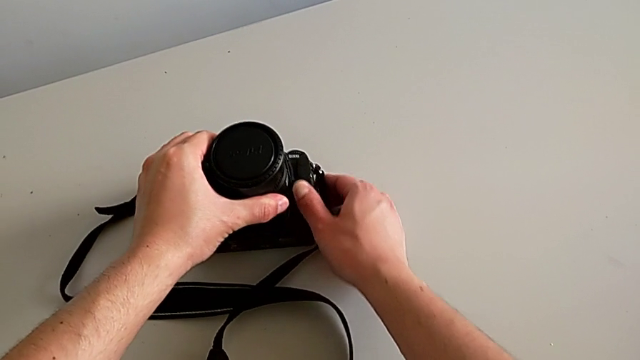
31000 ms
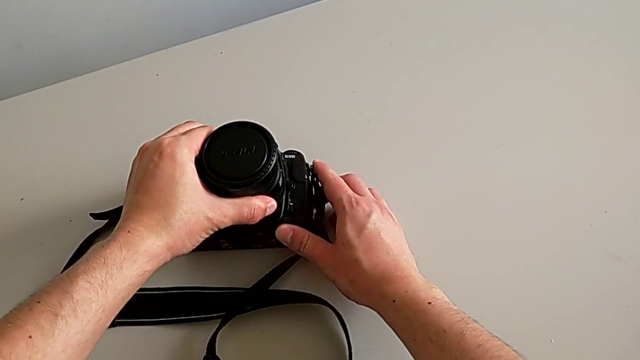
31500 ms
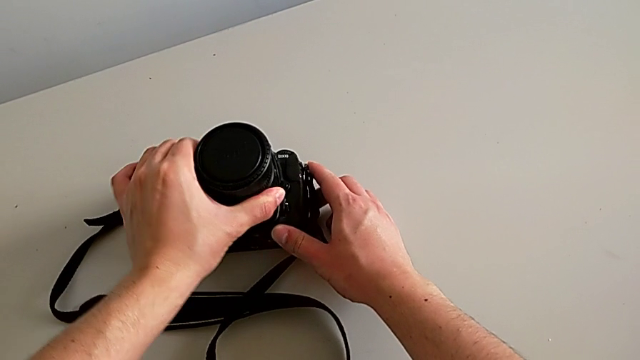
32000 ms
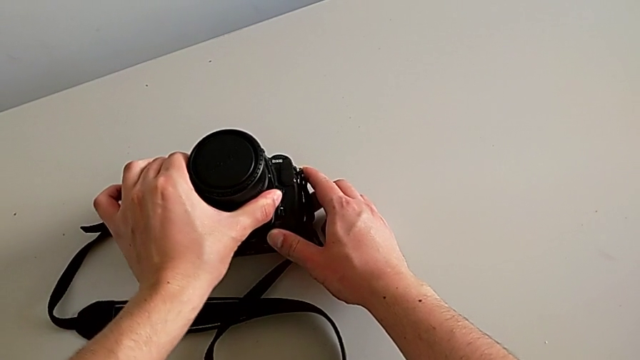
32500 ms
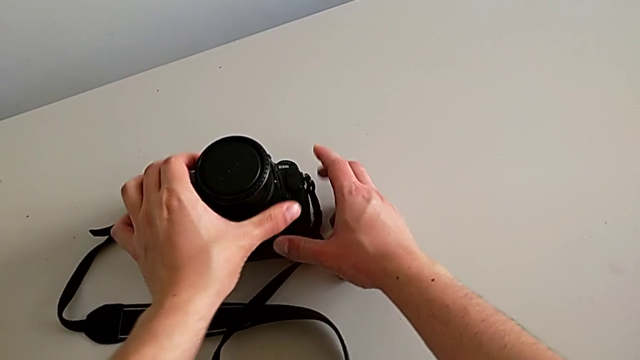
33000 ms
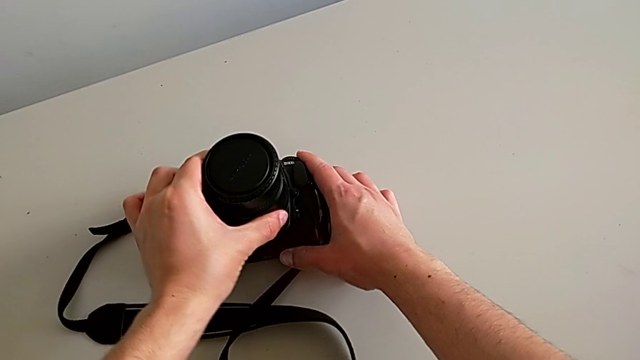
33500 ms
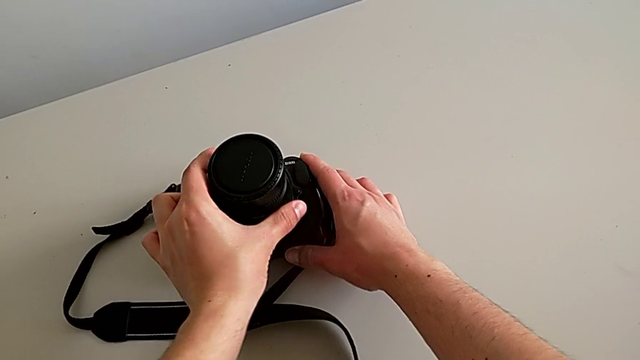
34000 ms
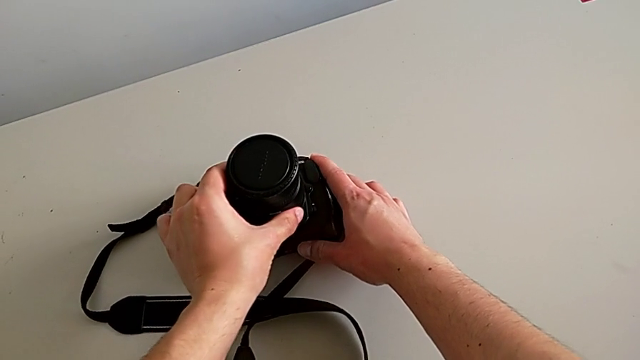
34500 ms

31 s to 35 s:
The camera wearer is attaching the lens. They rotate the lens and assemble it.

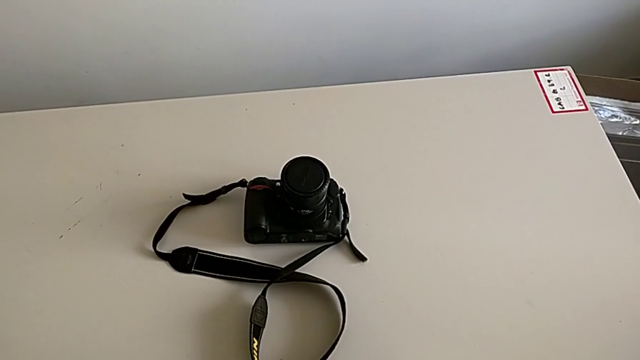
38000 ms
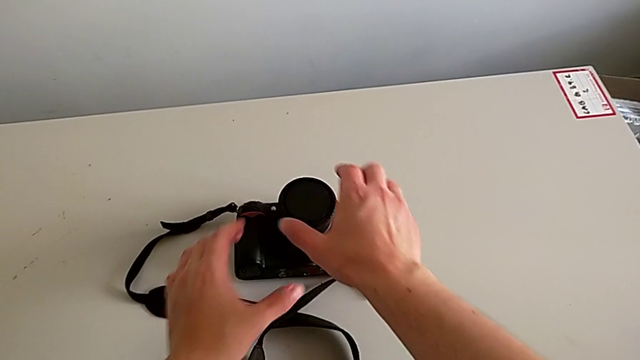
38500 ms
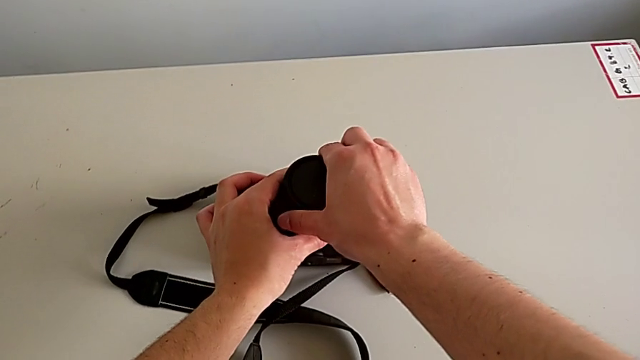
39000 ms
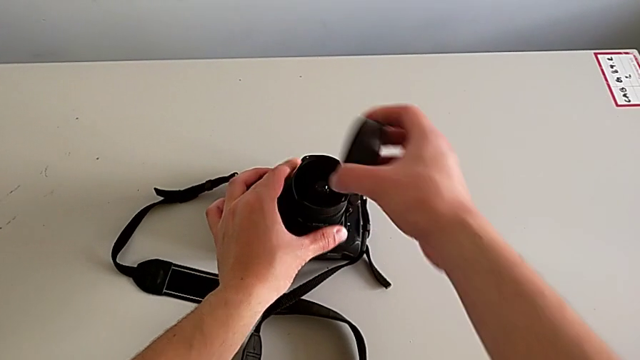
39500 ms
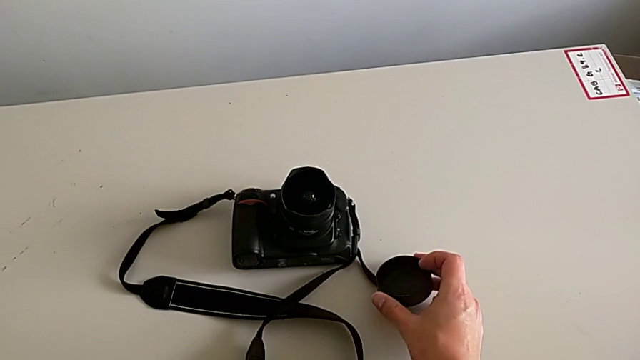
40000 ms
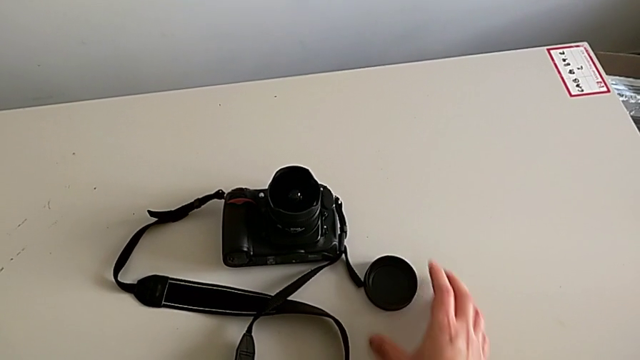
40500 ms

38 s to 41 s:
The camera wearer detaches the lens cover. They withdraw the lens cover with the right hand and place it.

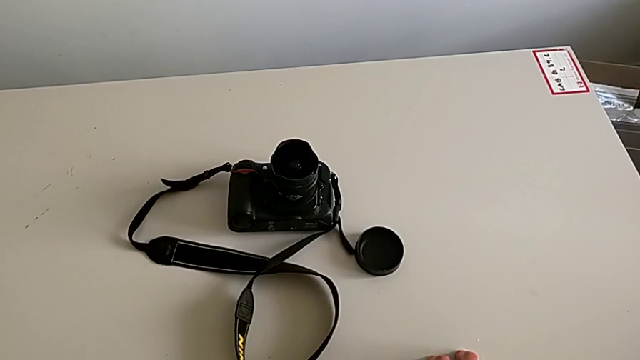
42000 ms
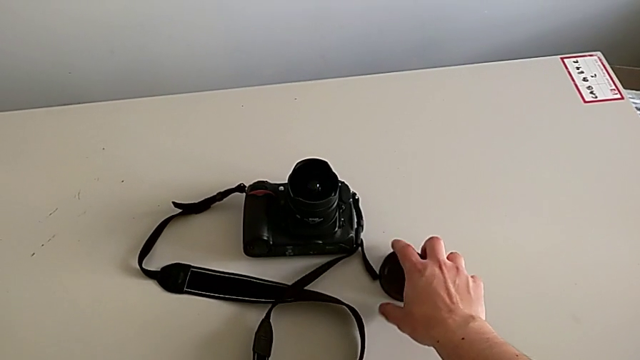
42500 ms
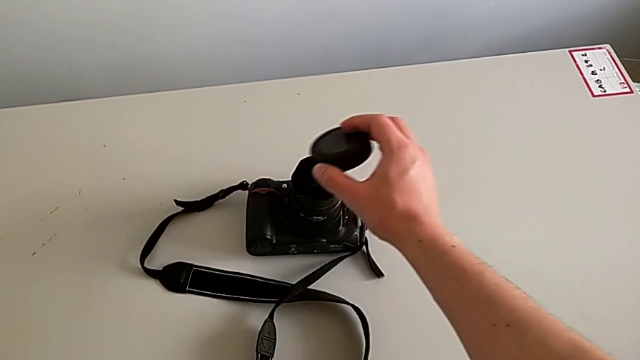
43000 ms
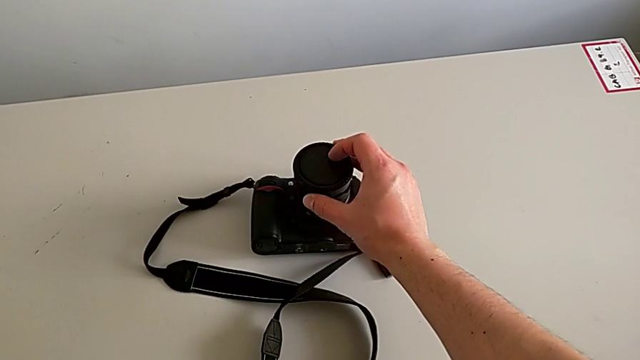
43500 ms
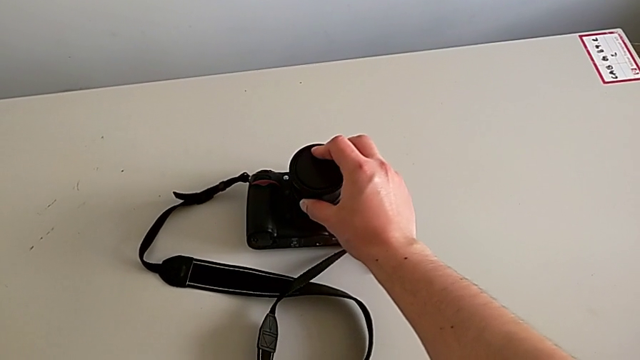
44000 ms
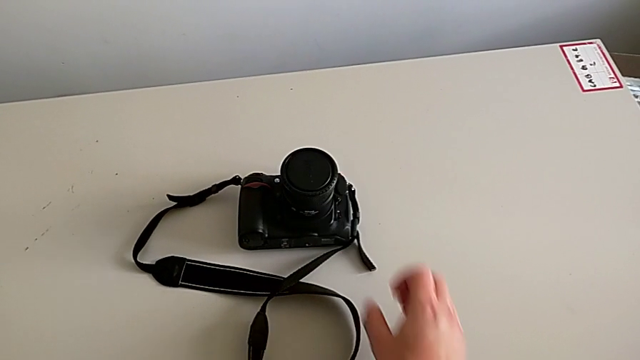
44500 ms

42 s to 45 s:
The camera wearer attaches the lens cover. They grab the lens cover with the right hand and assemble it.

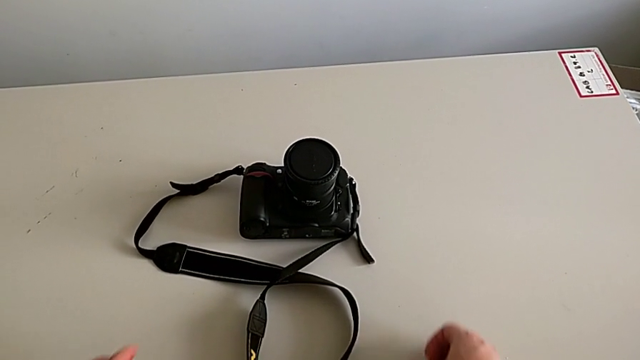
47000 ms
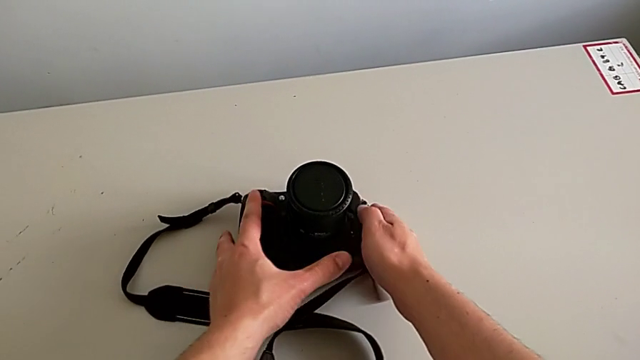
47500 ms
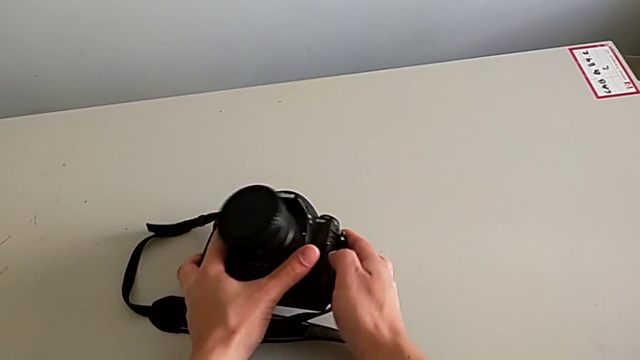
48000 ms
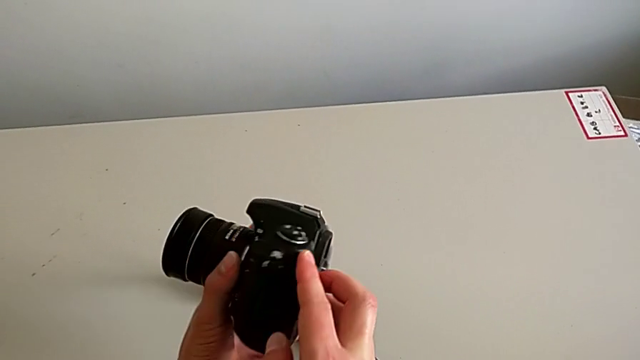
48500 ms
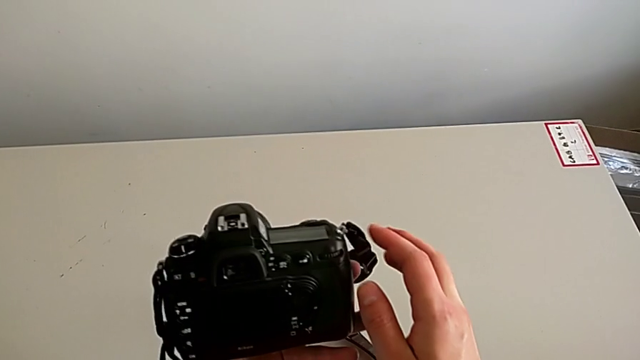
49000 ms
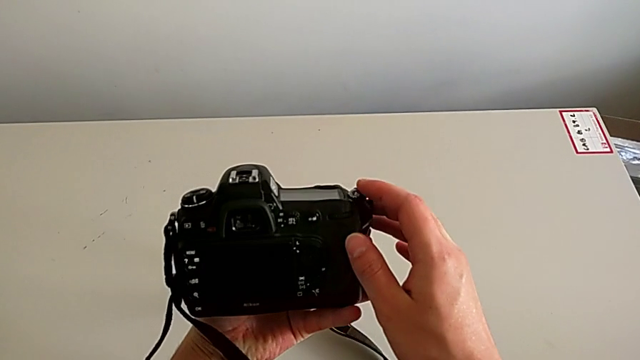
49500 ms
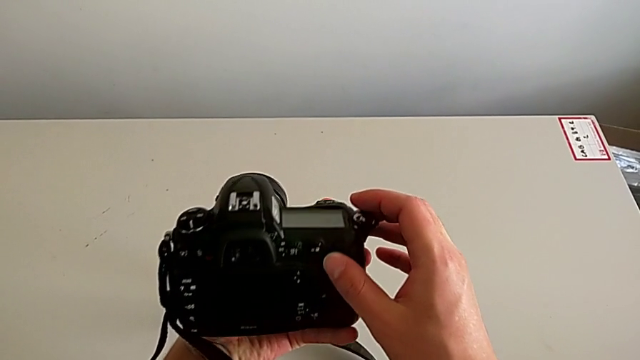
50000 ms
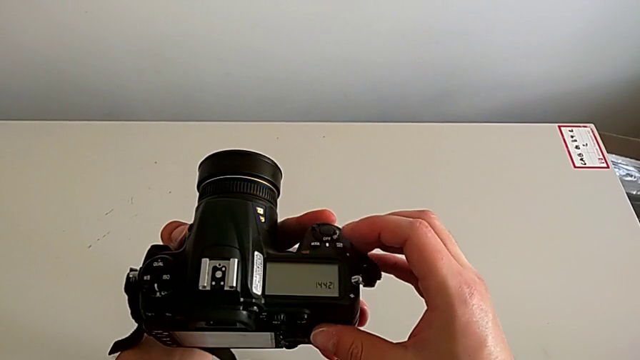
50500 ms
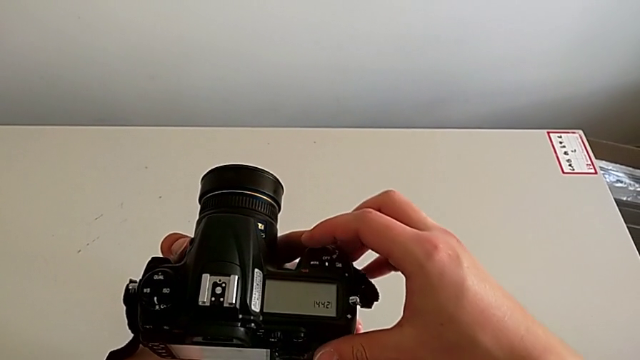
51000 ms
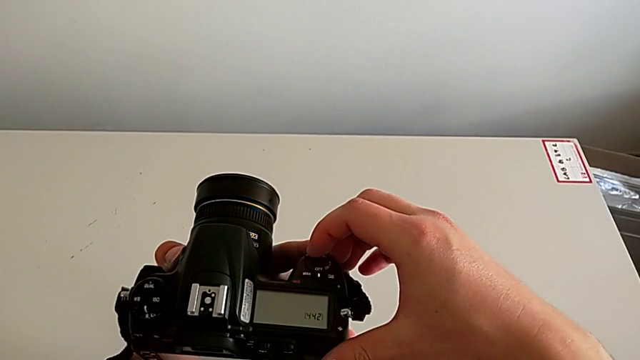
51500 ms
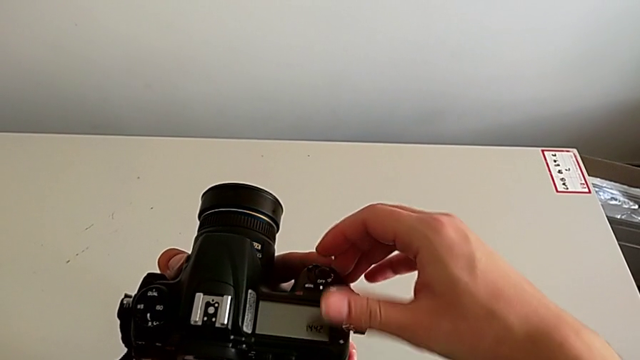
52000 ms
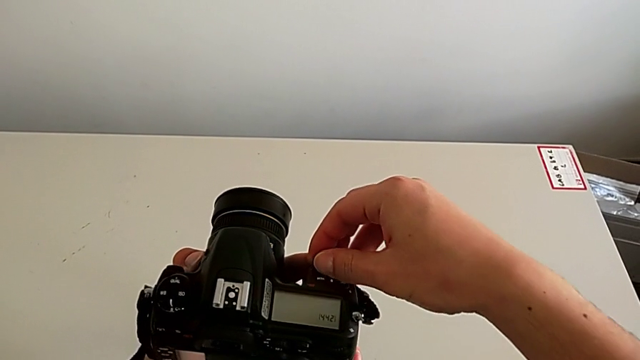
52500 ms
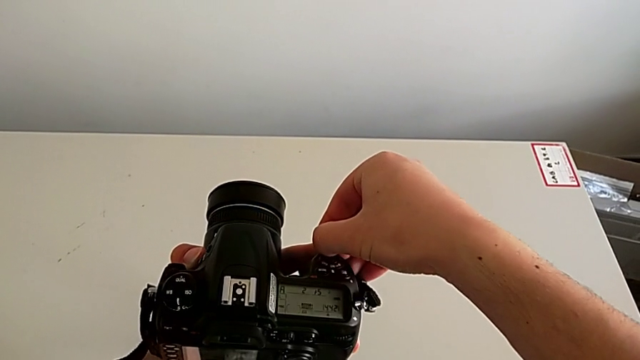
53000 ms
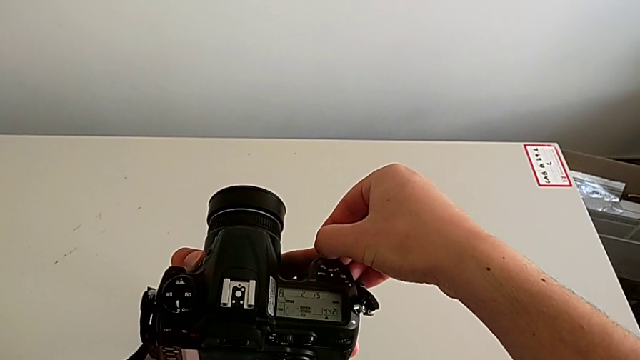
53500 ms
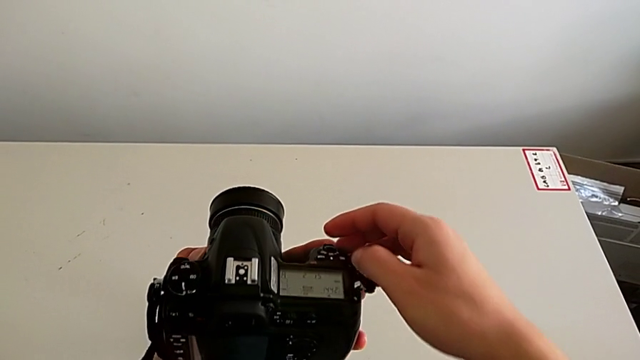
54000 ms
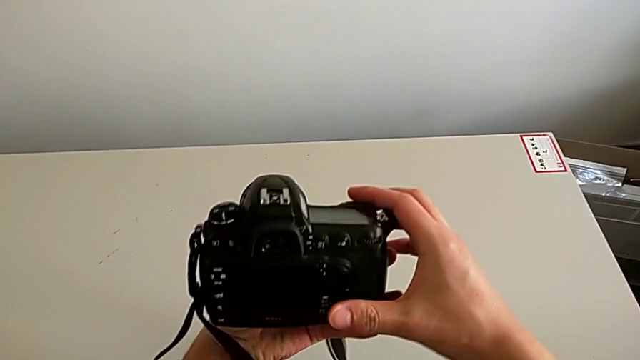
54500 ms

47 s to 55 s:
The camera wearer turns on the DSLR. They rotate the DSLR and slide the power button.

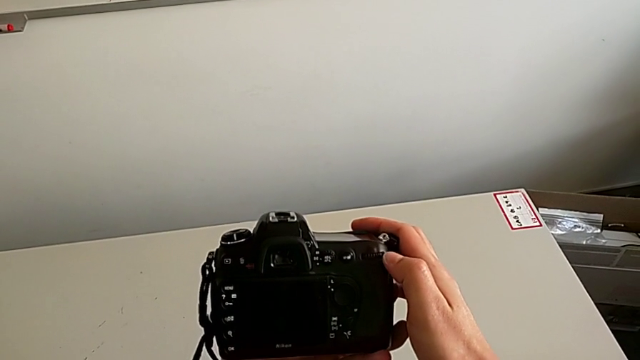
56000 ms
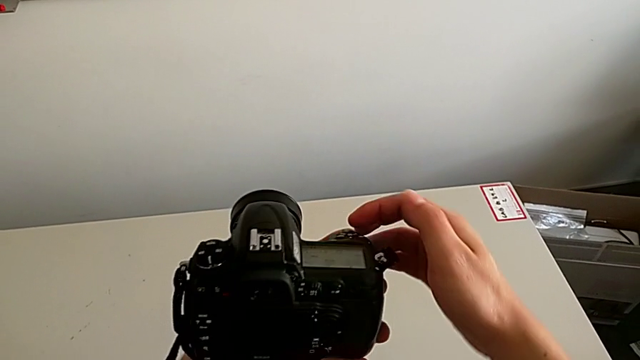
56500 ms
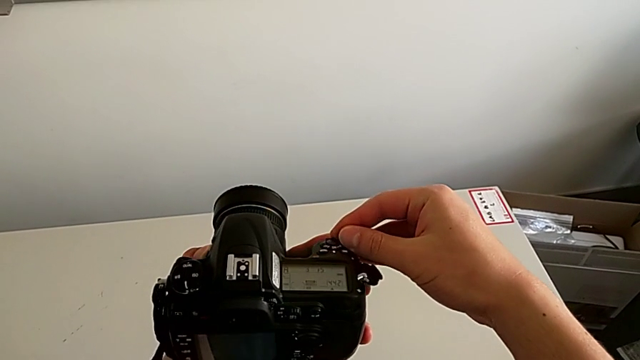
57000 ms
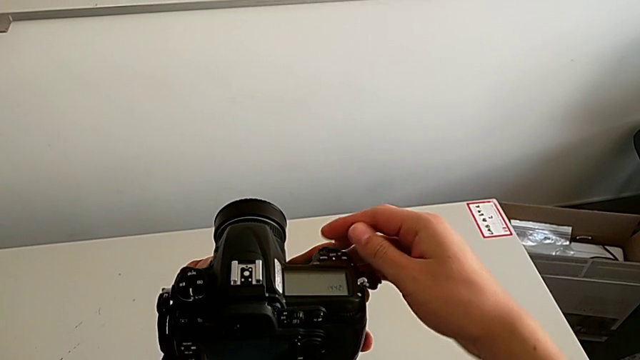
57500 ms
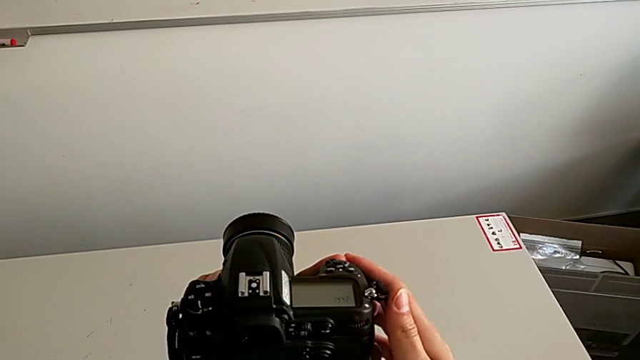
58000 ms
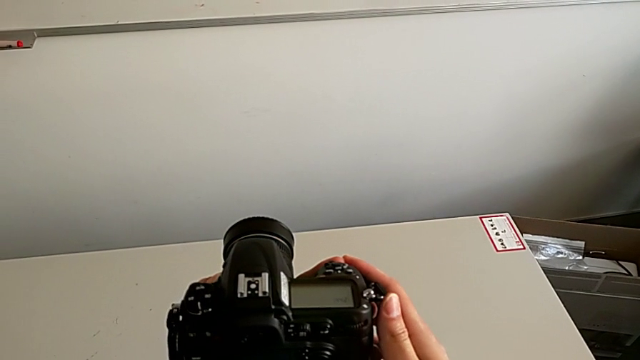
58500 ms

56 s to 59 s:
The camera wearer turns off the DSLR. They slide the power button.
